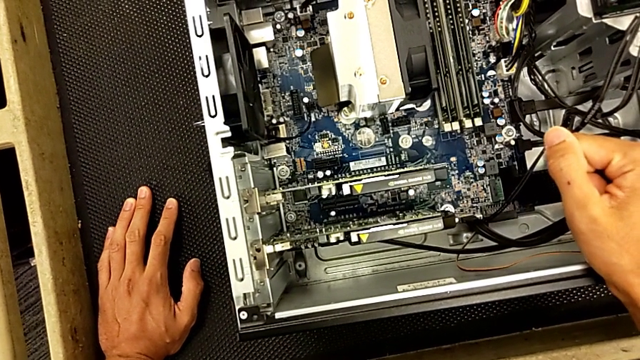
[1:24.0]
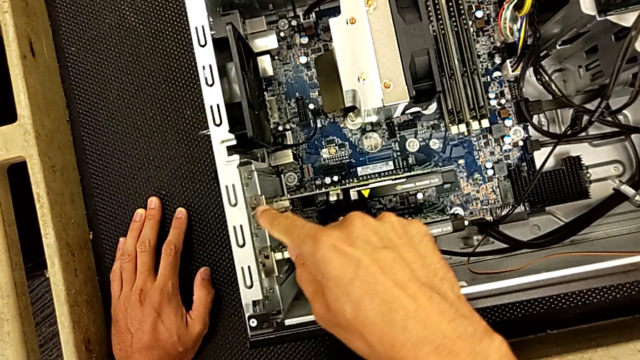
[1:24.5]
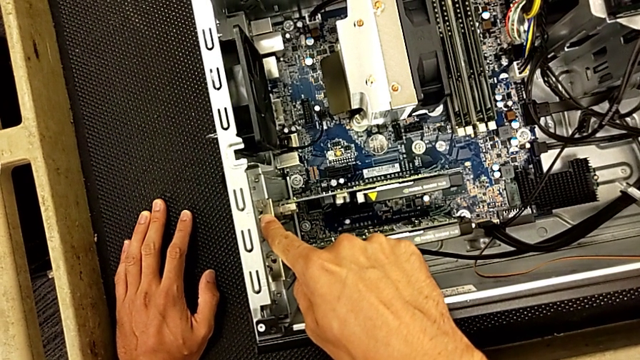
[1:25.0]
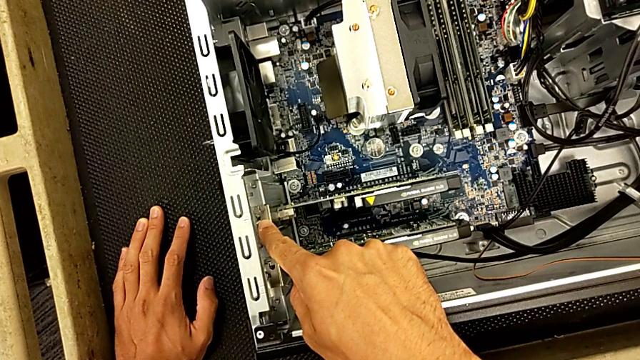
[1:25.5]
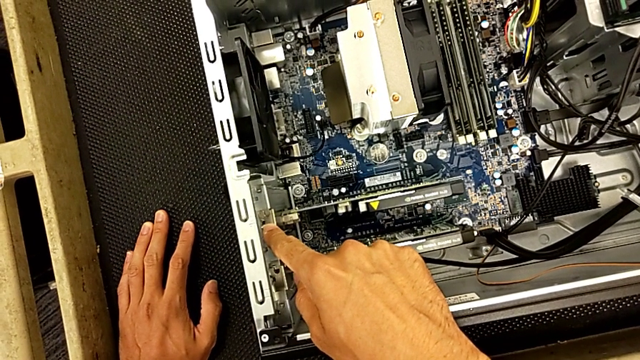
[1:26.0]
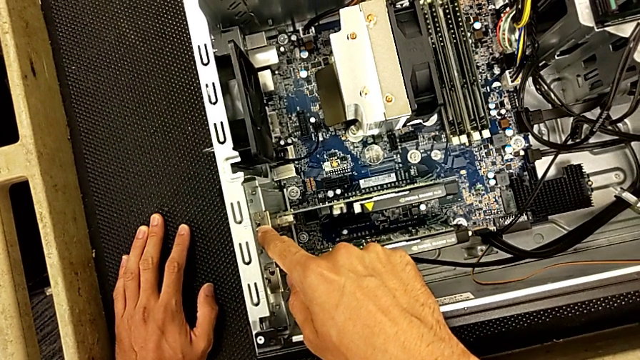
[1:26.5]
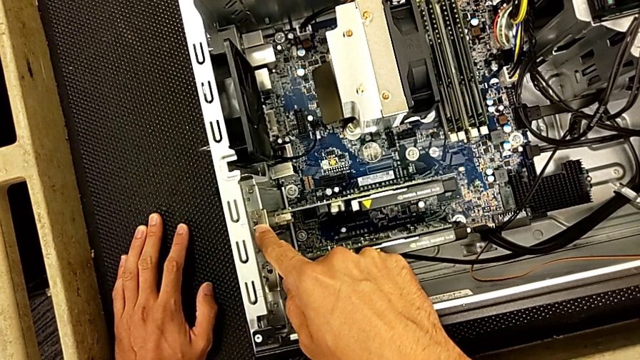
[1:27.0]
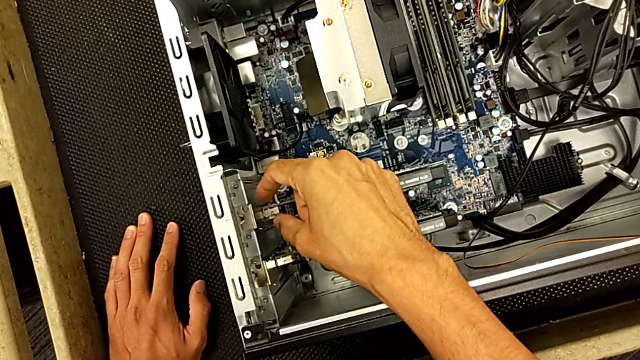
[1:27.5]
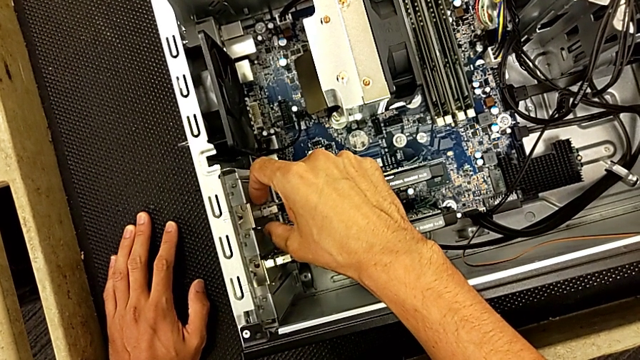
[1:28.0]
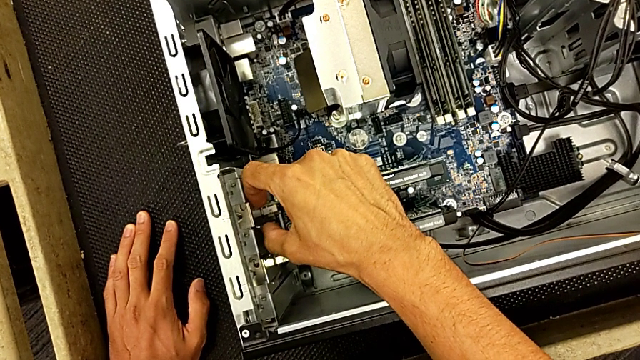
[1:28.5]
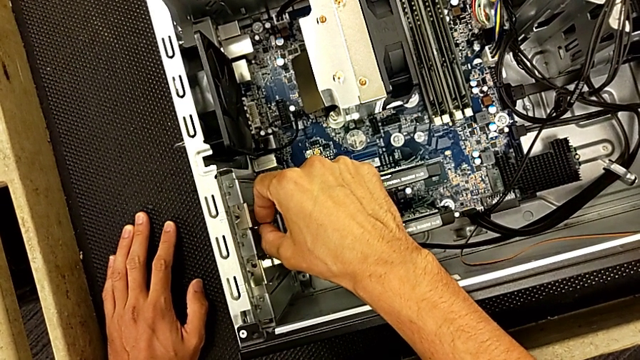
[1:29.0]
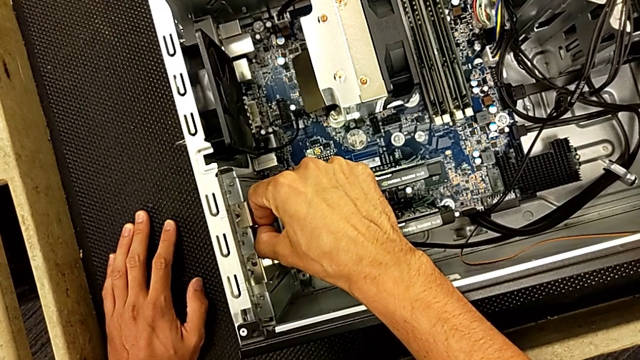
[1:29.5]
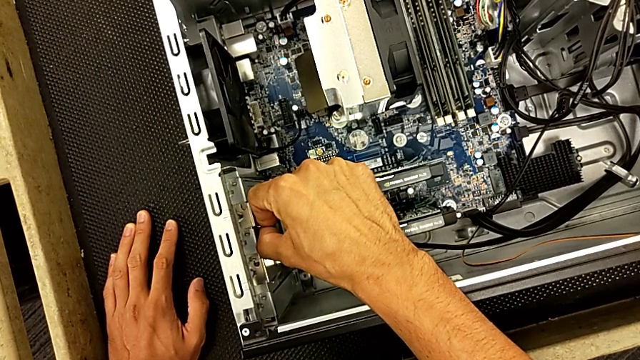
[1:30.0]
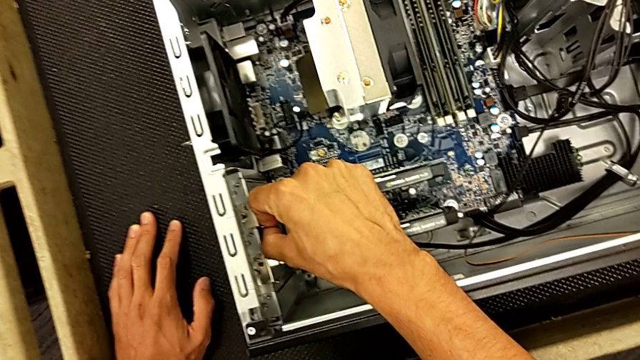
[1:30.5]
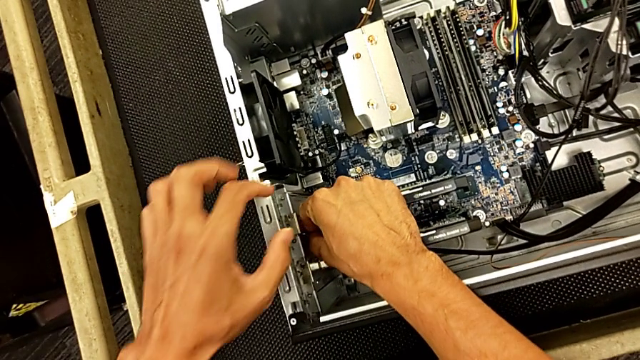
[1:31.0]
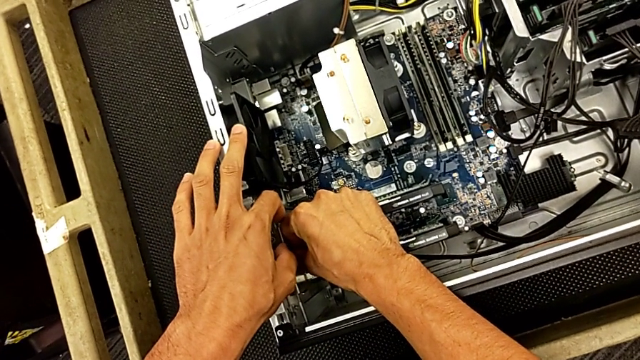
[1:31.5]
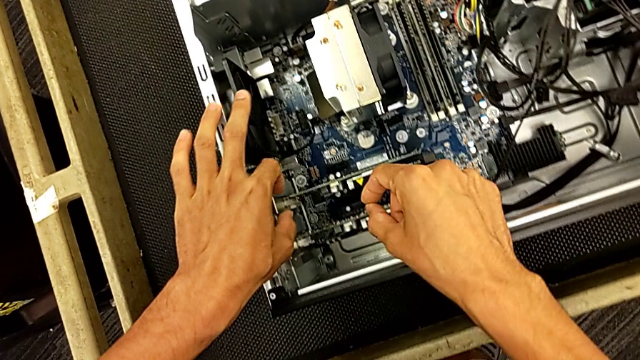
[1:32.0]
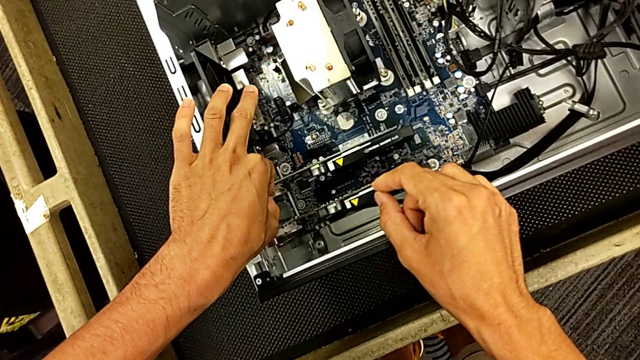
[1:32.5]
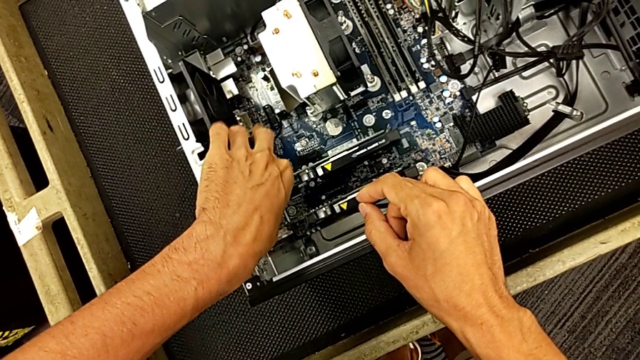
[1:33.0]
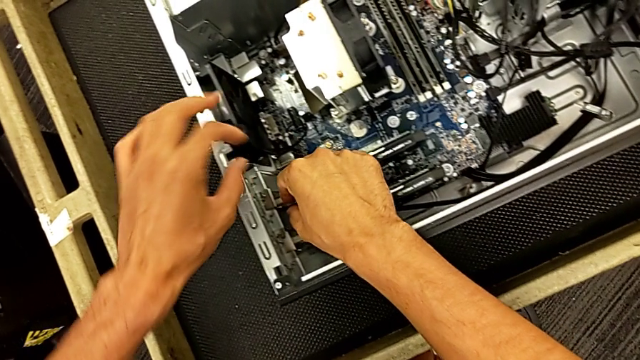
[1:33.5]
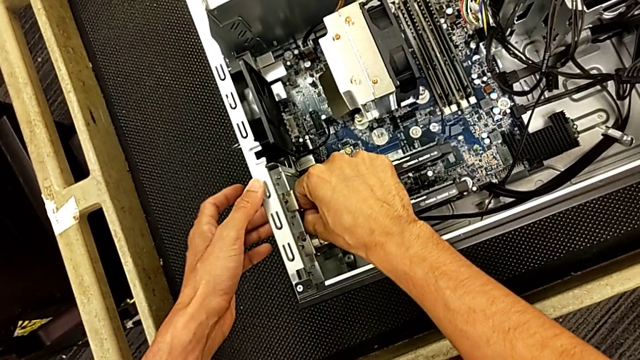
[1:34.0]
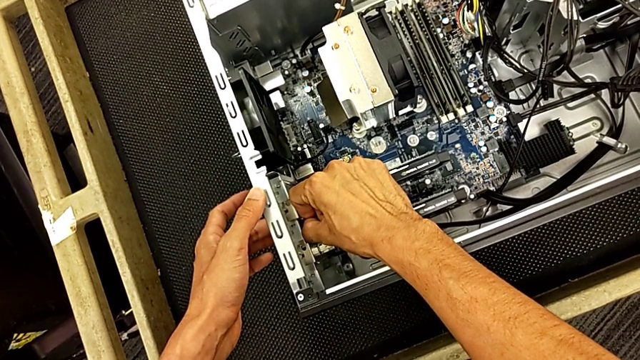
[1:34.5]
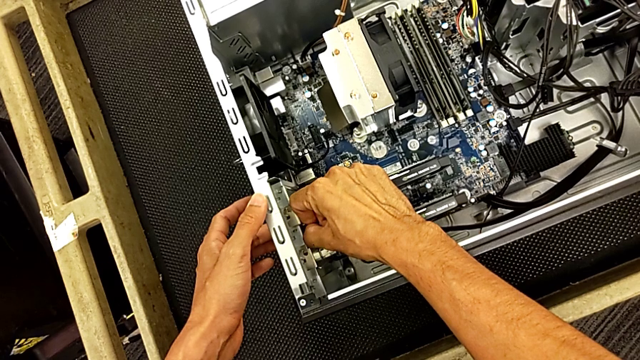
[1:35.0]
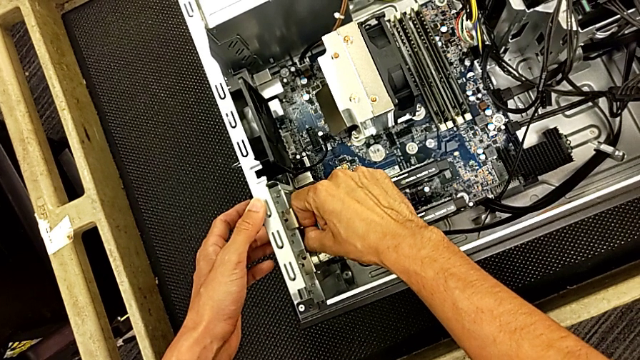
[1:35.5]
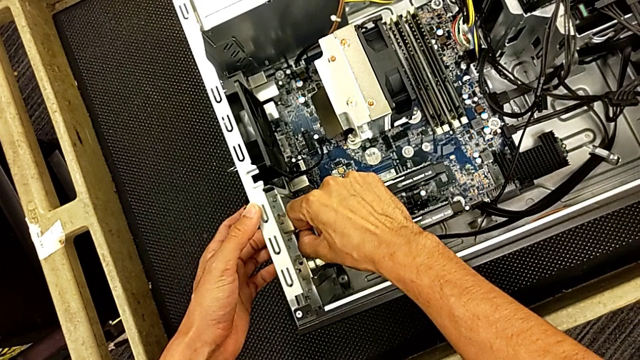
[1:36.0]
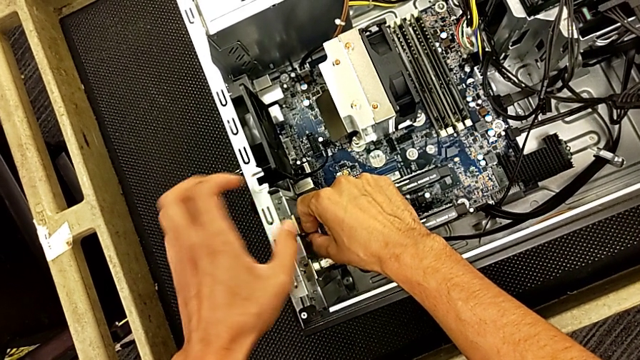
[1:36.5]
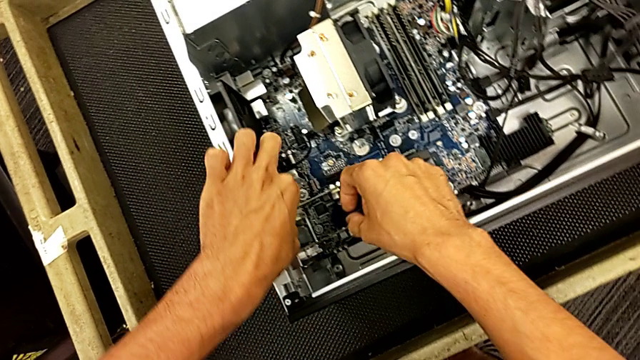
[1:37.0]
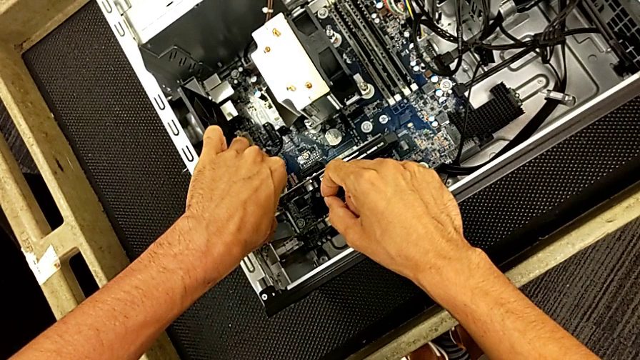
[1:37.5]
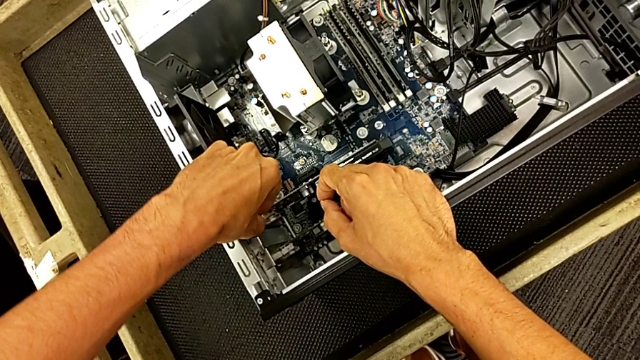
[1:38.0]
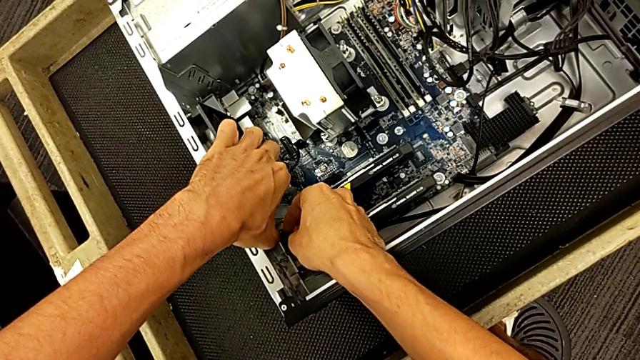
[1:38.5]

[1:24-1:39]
The camera wearer is changing the graphics card. They keep inspecting the graphic card and begin to grab it.

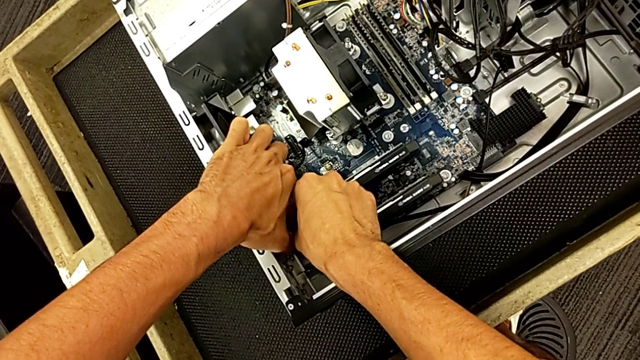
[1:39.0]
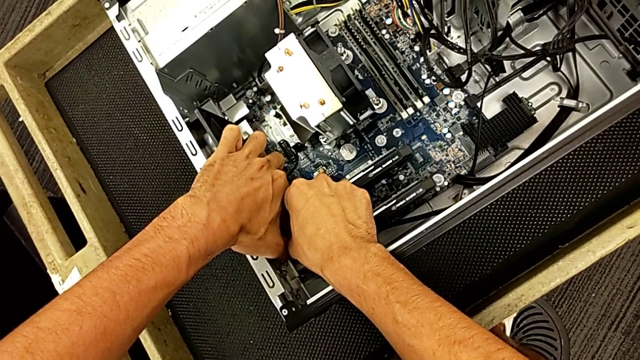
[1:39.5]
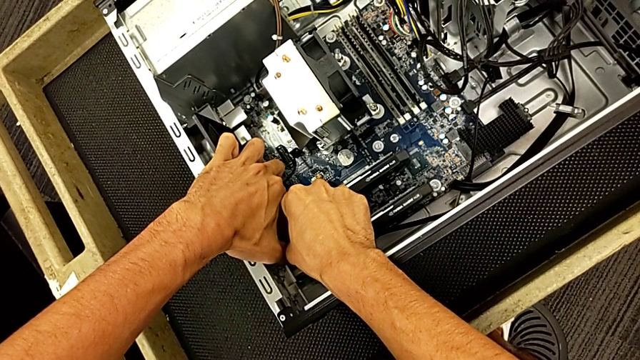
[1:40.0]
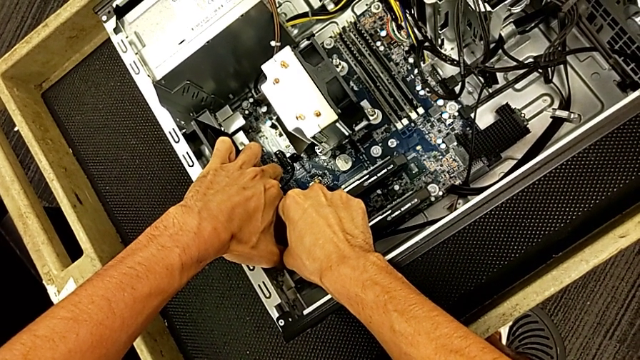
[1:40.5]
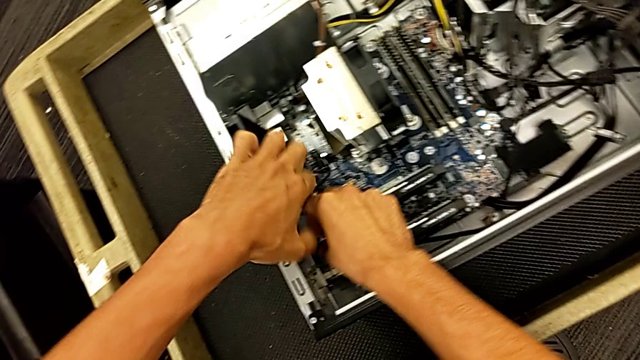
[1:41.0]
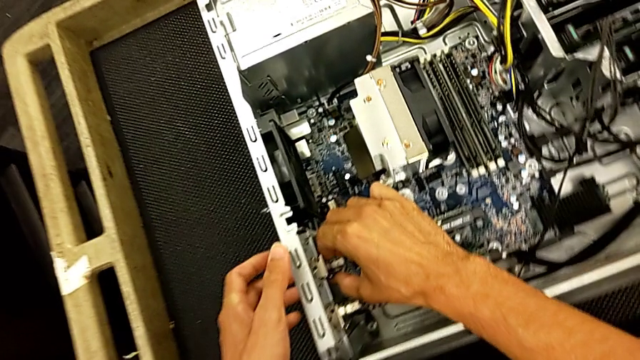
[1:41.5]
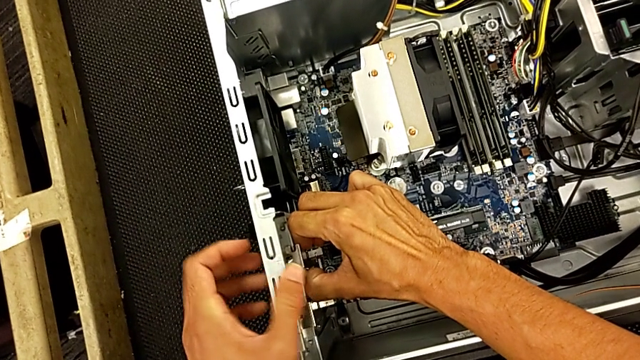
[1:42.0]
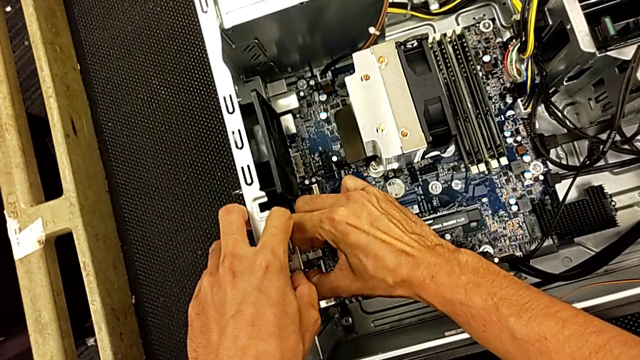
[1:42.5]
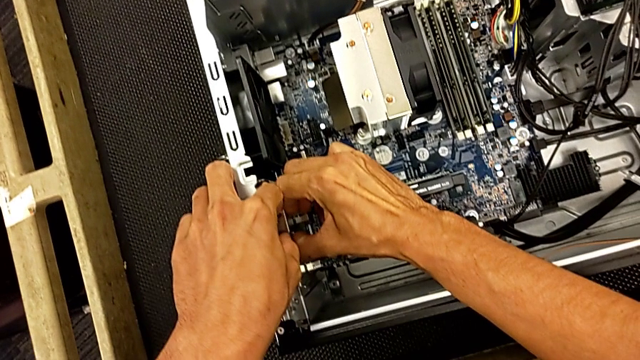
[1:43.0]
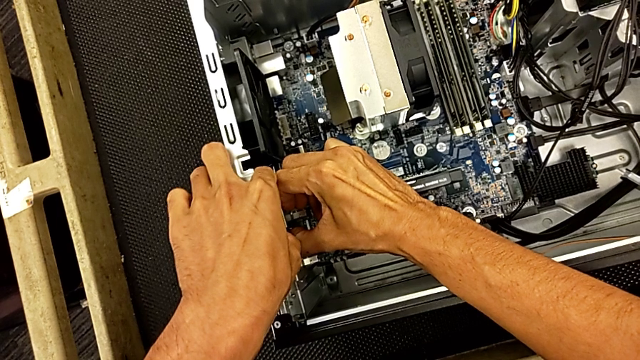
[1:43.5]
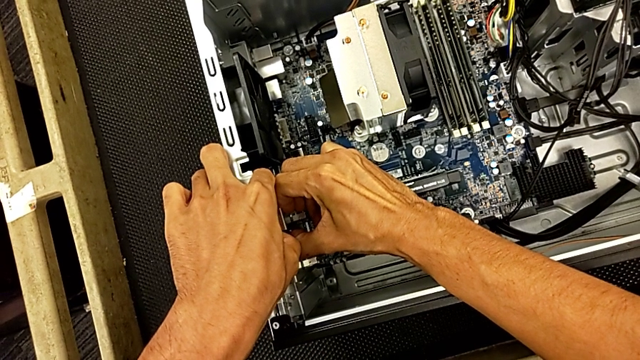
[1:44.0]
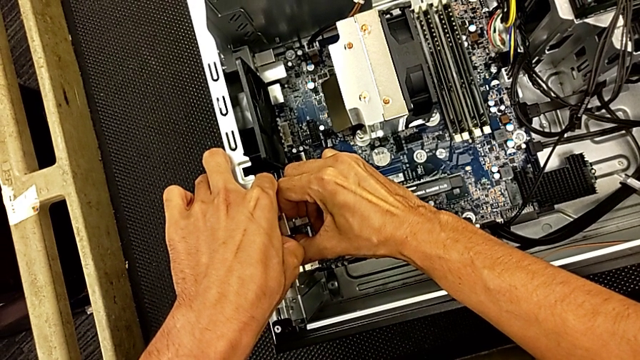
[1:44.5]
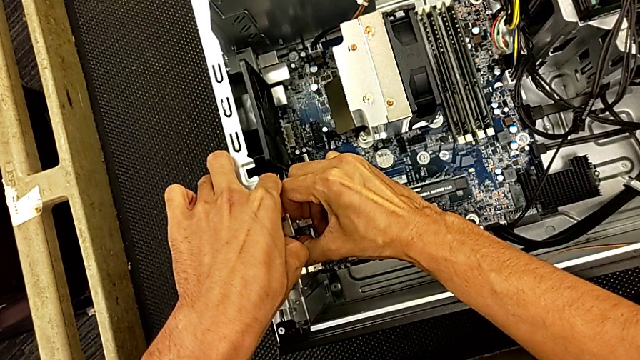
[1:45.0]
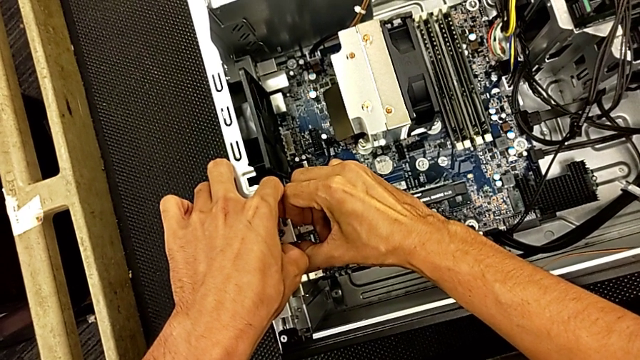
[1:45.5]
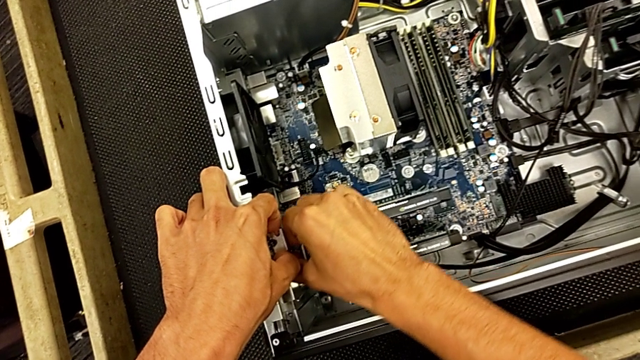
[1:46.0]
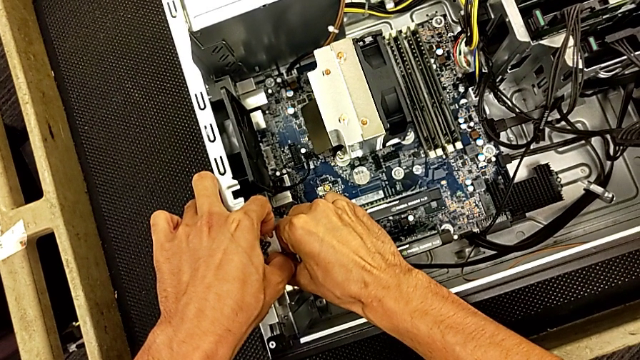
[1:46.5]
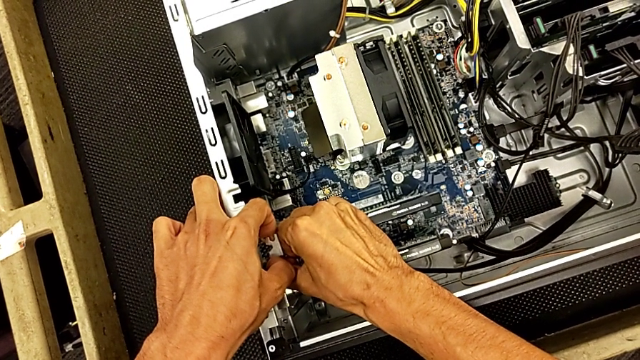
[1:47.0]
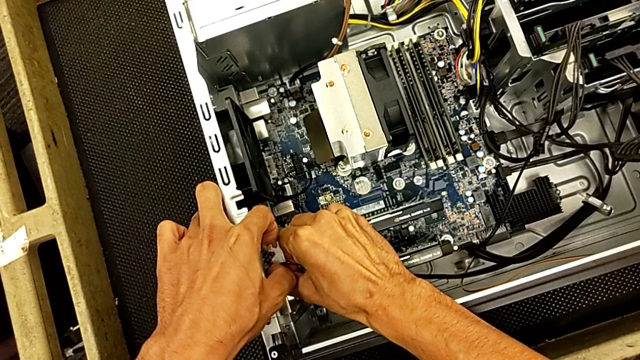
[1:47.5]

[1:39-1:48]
The camera wearer is changing the graphics card. They begin to pull the graphic card.
